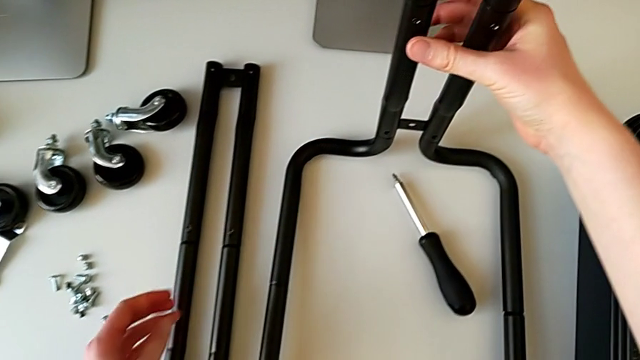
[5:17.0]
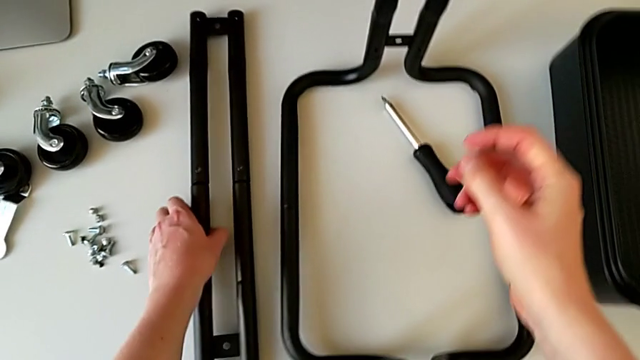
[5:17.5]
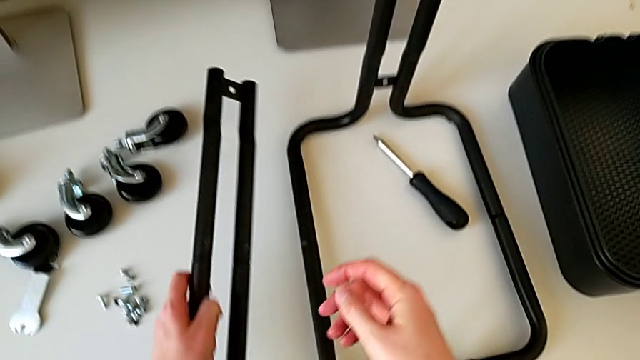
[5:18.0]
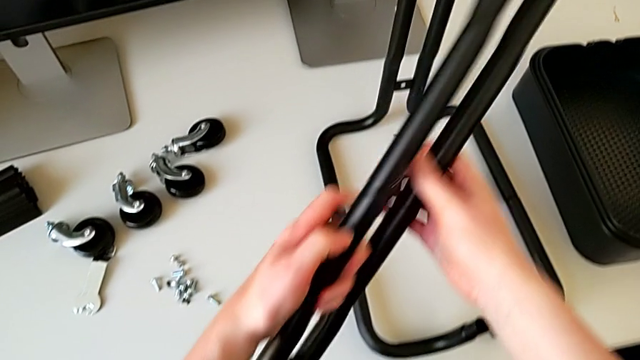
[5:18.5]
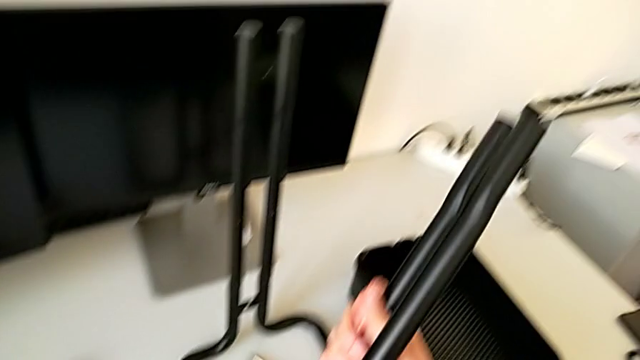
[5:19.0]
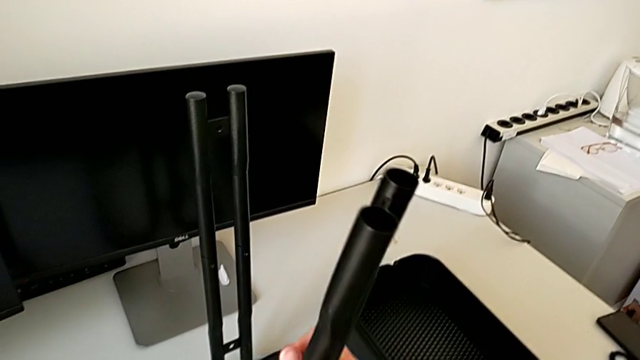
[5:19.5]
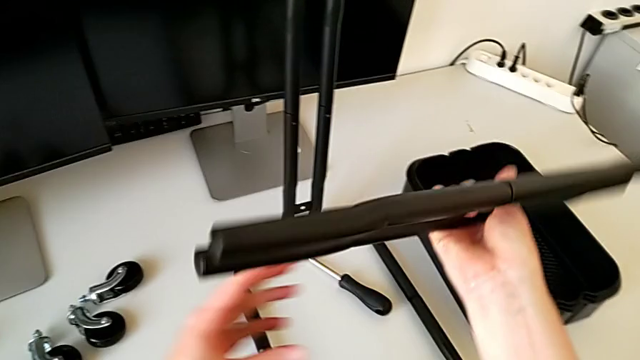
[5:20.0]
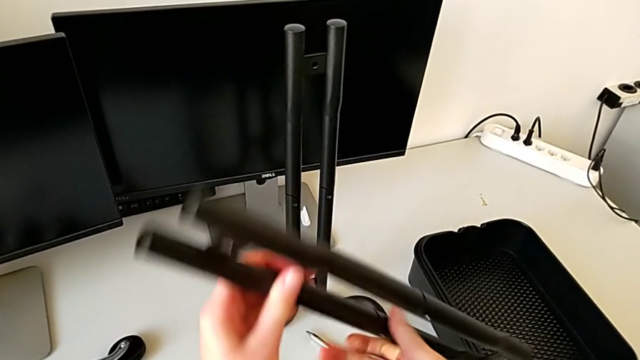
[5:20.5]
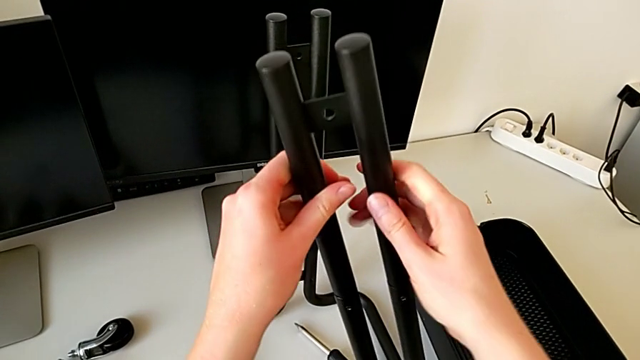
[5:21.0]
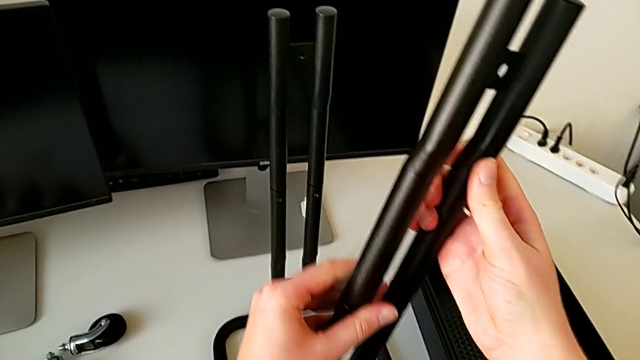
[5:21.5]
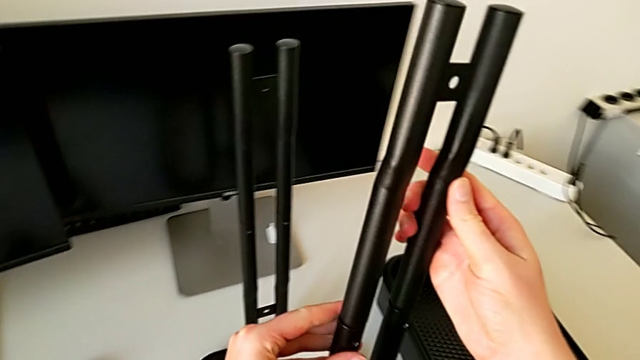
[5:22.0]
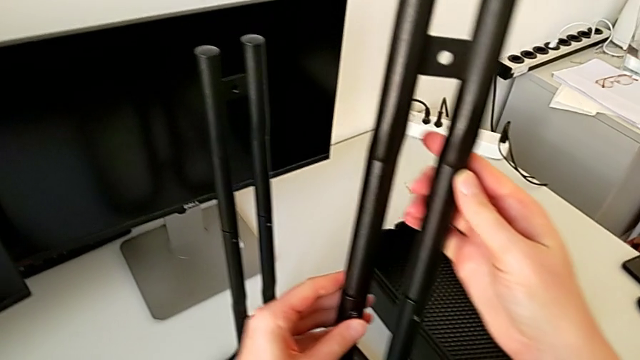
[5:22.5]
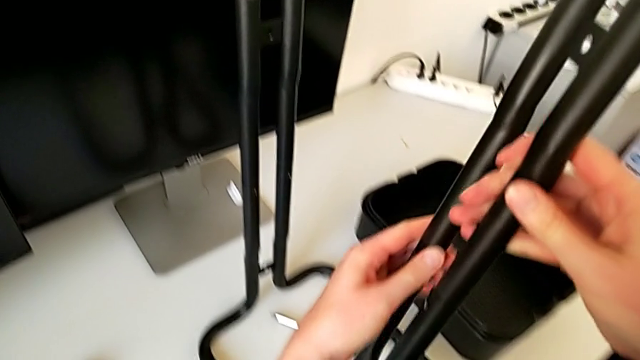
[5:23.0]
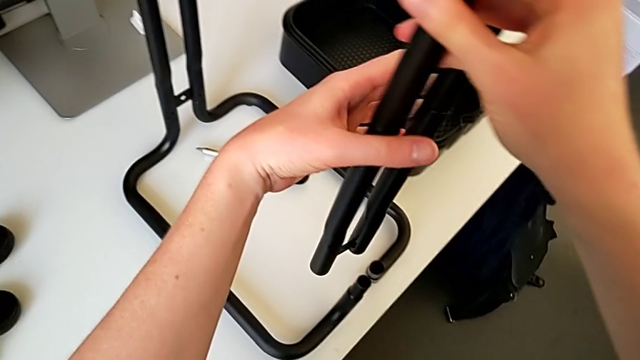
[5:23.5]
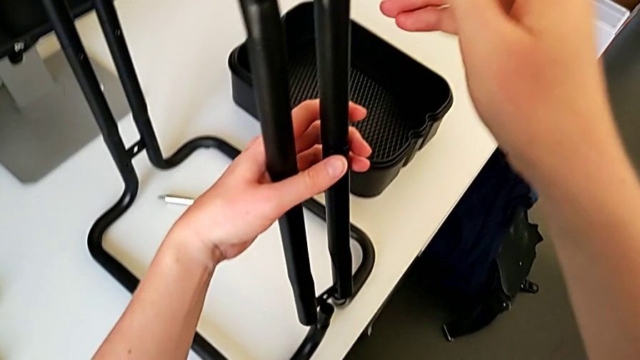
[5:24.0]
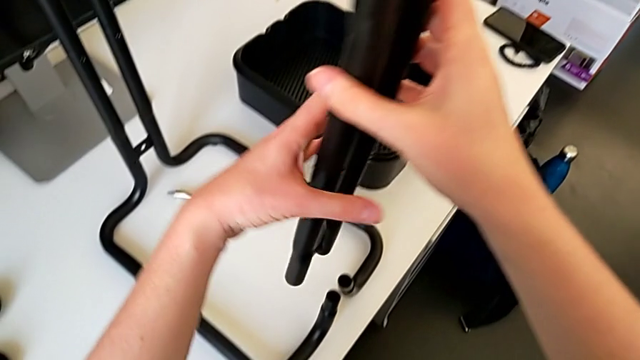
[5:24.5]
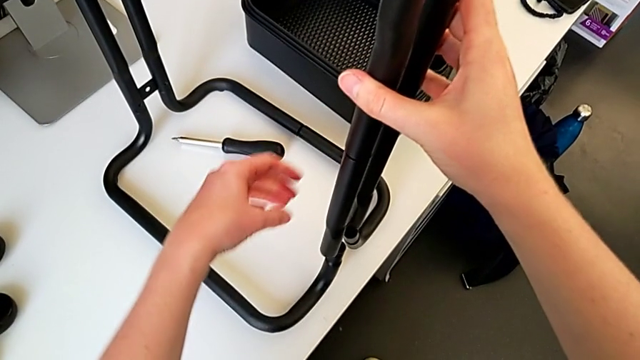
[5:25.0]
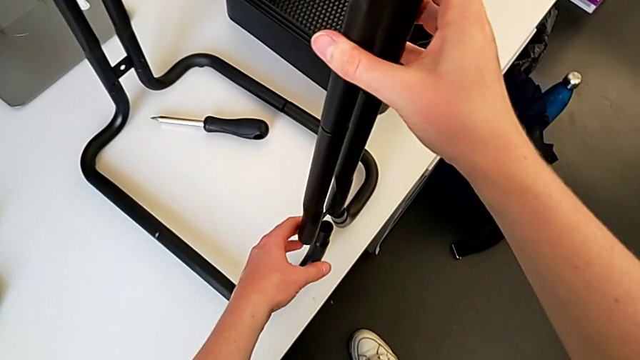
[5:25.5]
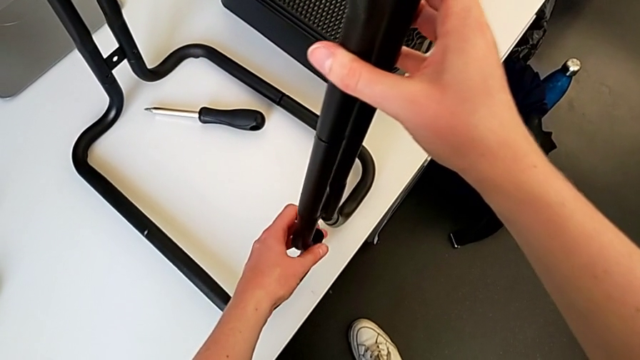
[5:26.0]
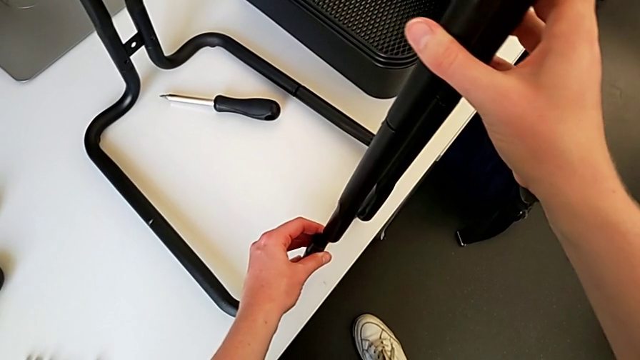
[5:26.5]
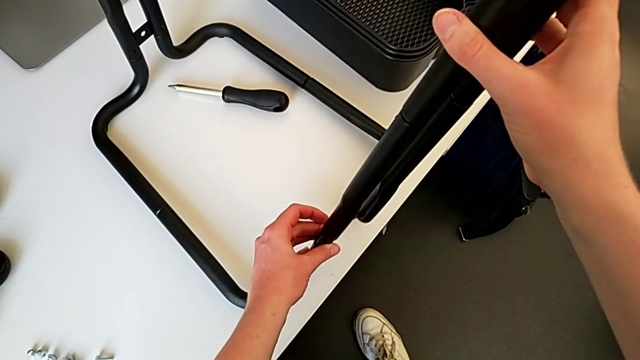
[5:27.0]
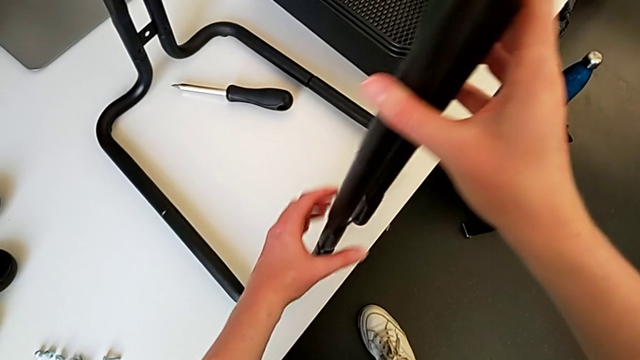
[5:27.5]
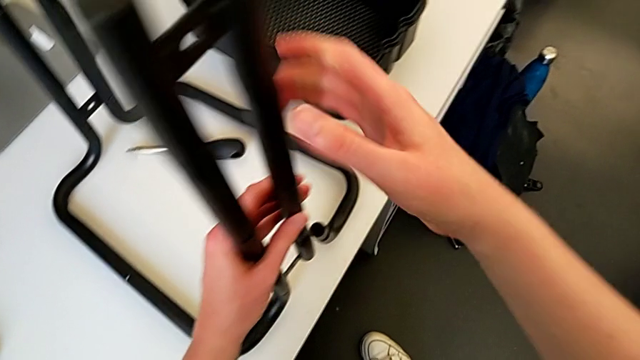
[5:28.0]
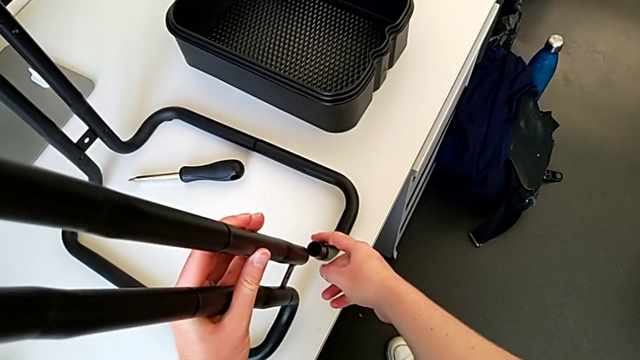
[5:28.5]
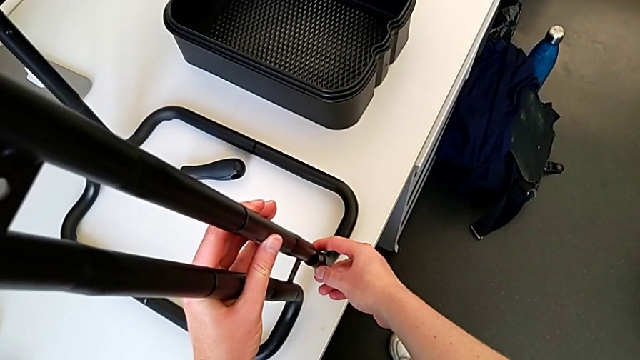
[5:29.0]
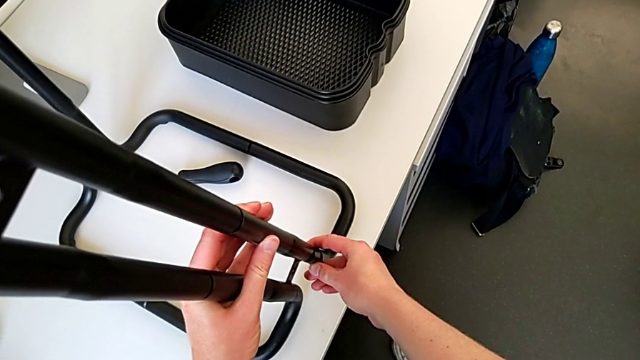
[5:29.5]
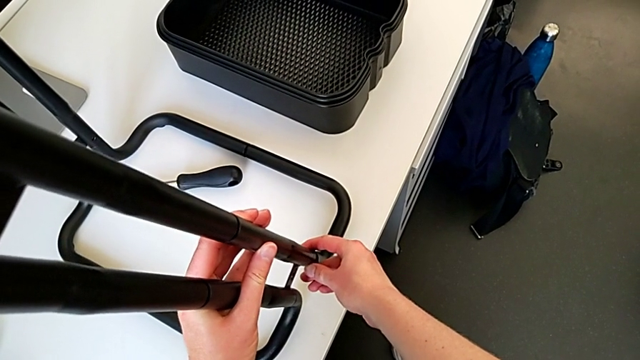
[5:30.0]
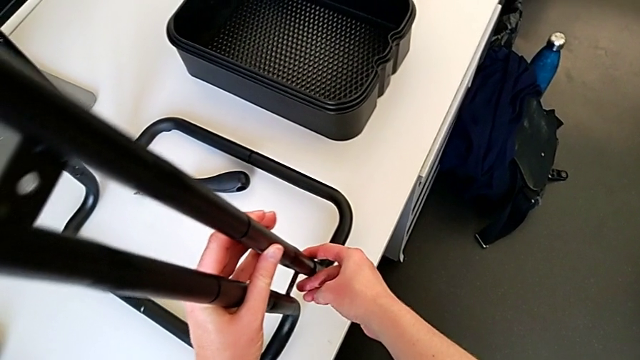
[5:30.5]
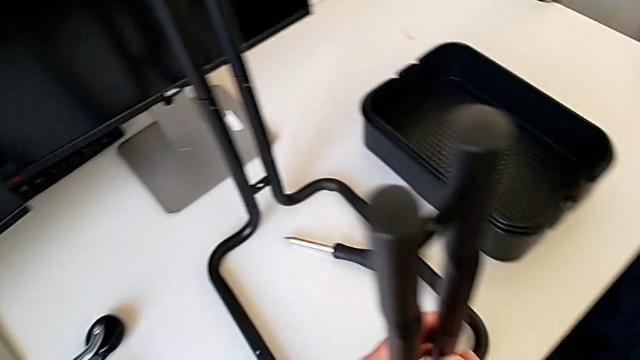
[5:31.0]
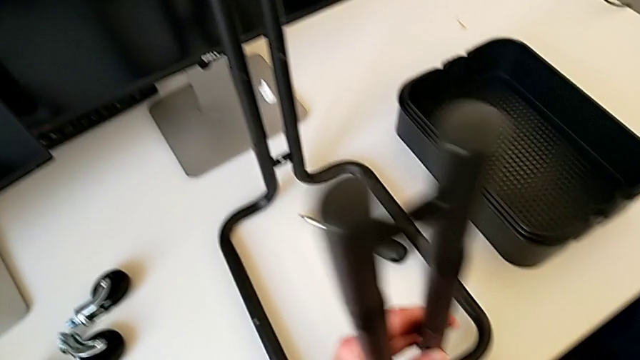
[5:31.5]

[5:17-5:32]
The camera wearer is assembling the bars on the left. They grab the half frame, rotate it, hold it and assemble the leg.

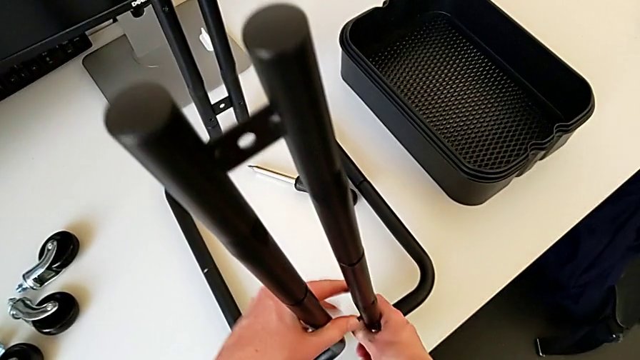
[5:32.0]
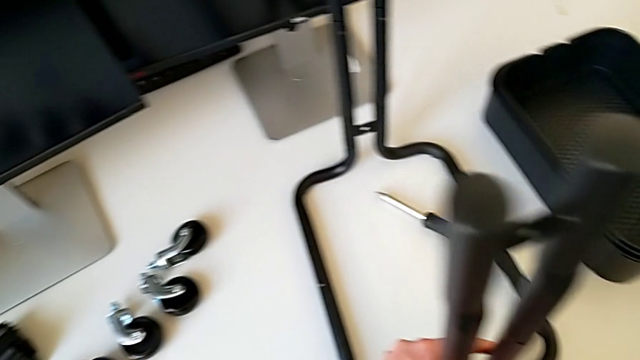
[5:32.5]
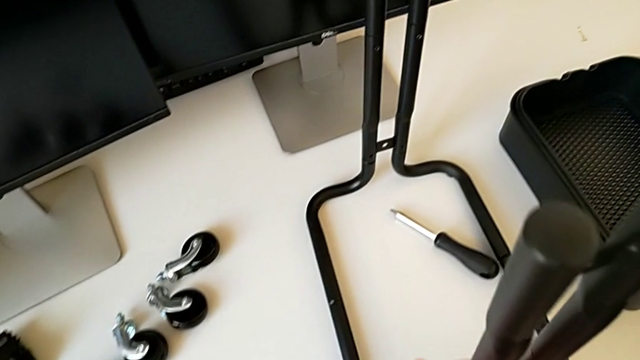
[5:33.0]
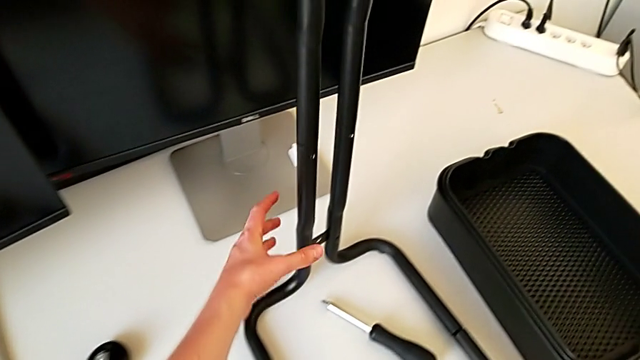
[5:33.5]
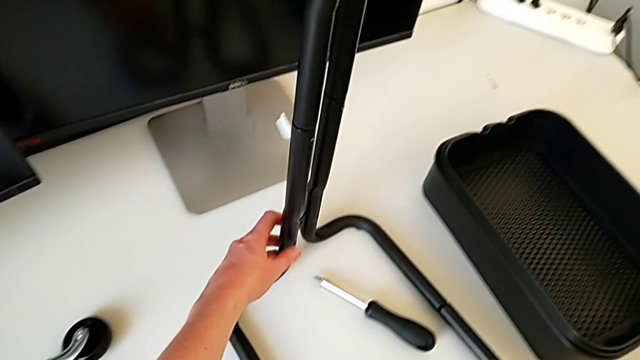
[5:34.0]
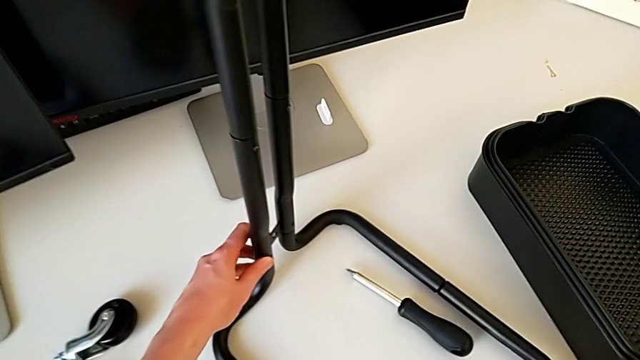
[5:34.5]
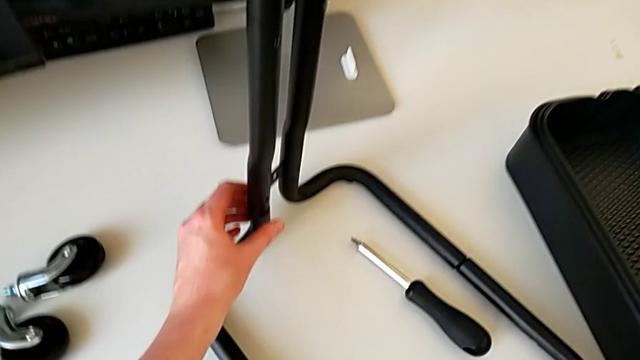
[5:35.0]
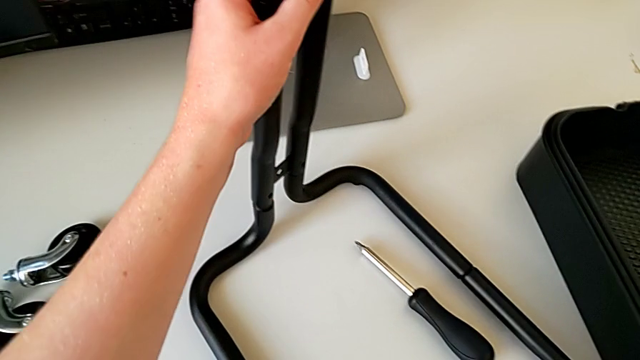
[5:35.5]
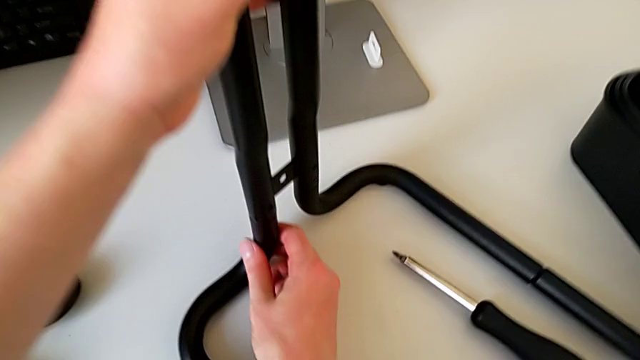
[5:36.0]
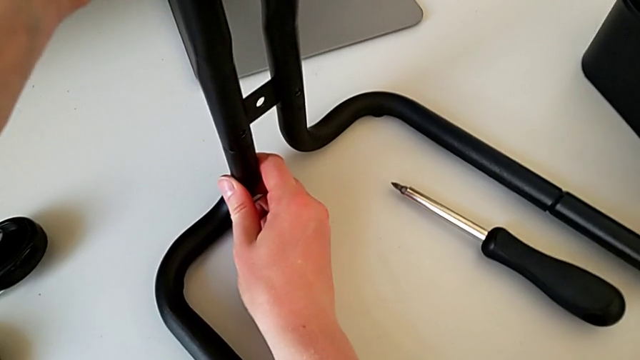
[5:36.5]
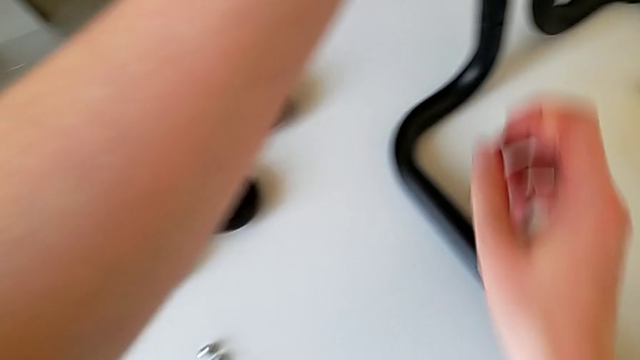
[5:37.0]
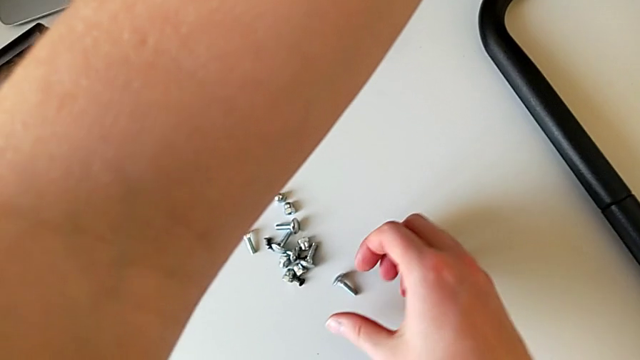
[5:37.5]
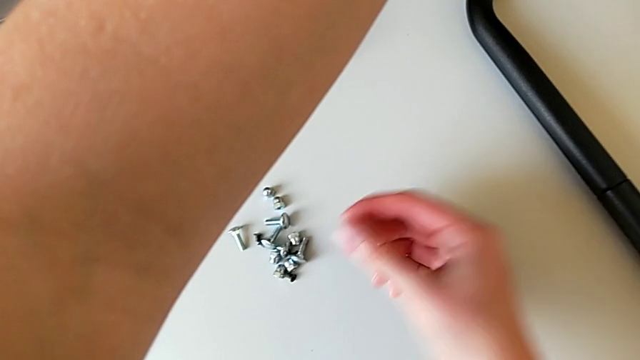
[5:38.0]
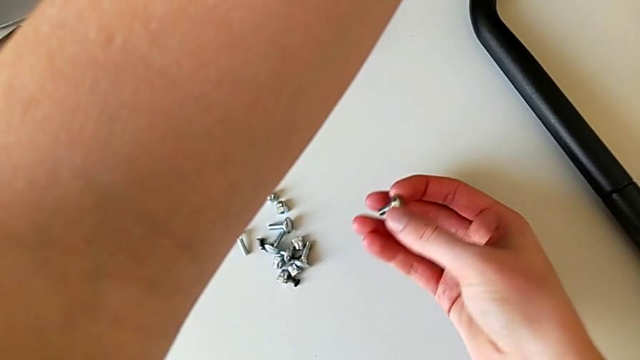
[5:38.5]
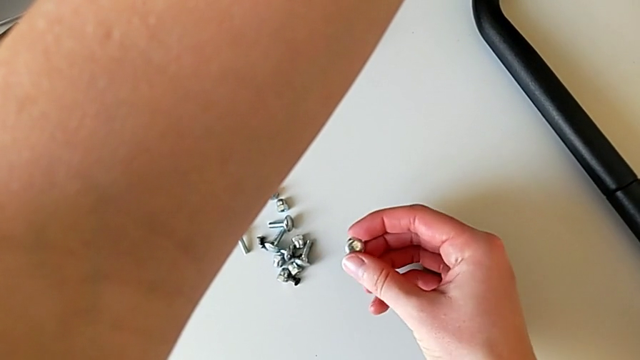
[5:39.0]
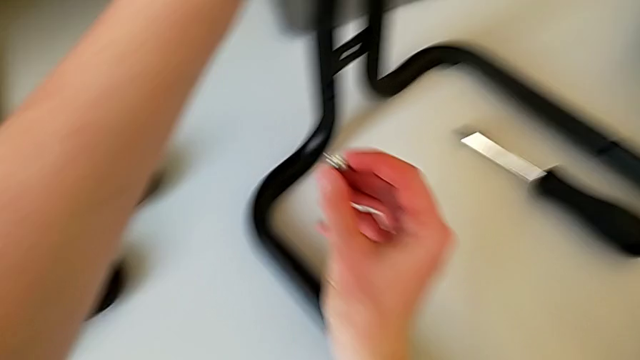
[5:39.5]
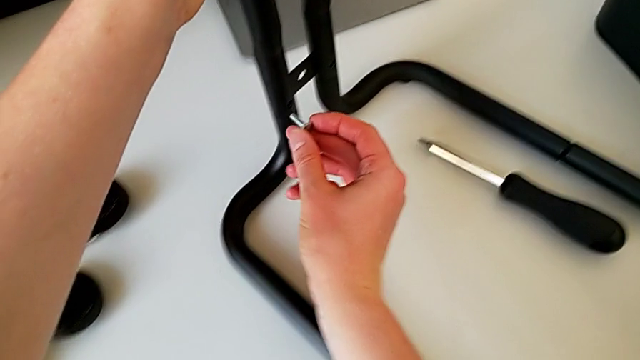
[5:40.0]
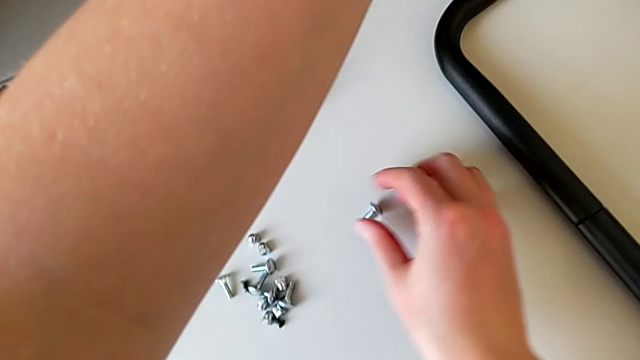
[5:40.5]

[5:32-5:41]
The camera wearer is assembling the bars on the left. They grab the frame, rotate it and grab it. They wrongly grab and hold the bolt, and place it.
